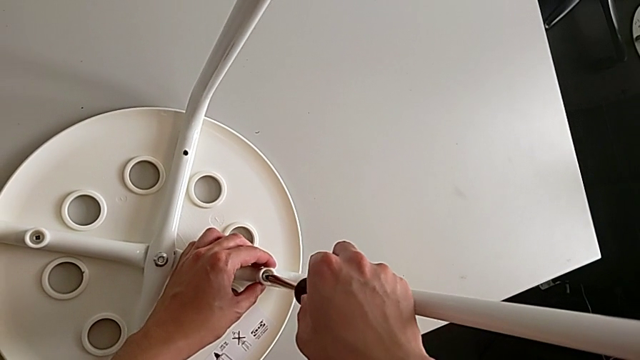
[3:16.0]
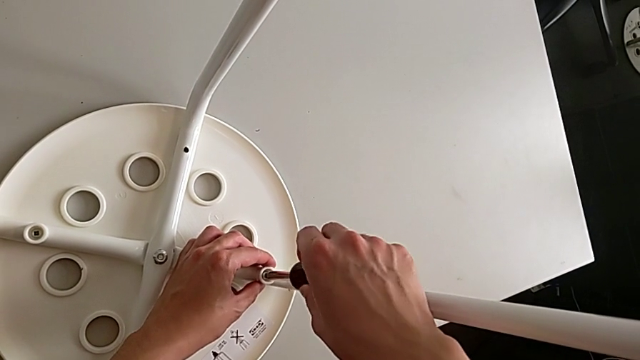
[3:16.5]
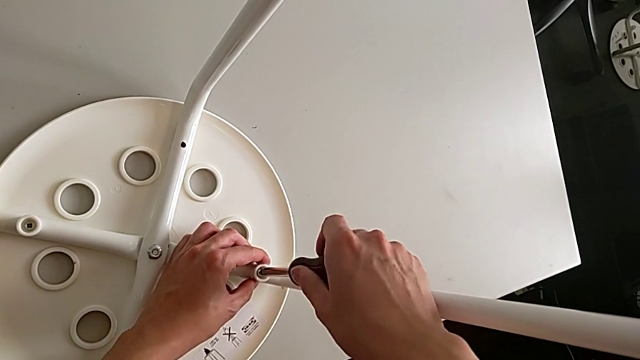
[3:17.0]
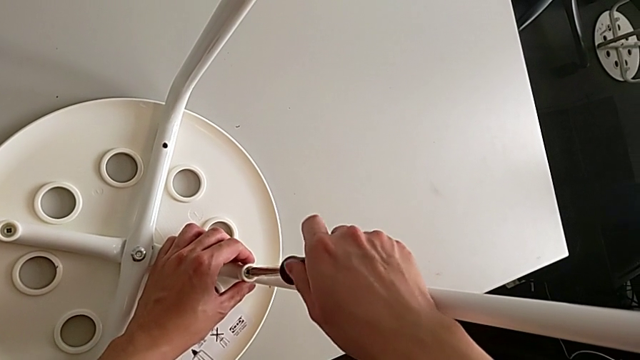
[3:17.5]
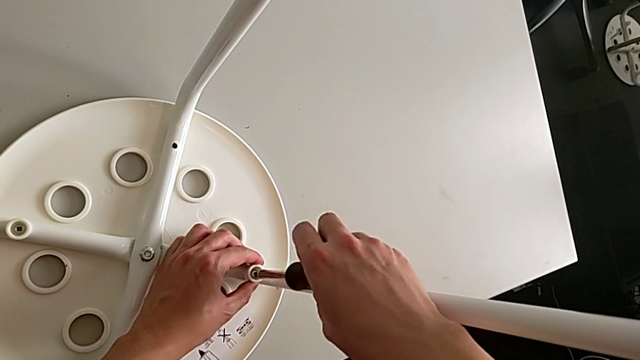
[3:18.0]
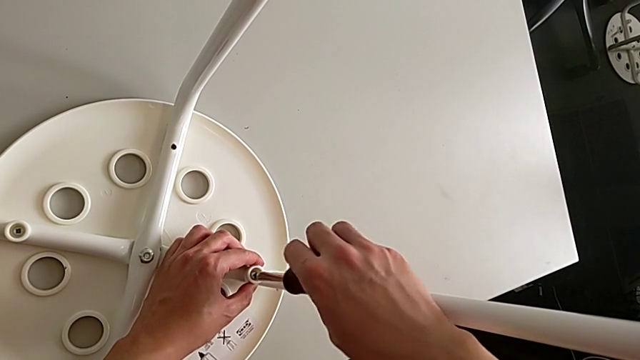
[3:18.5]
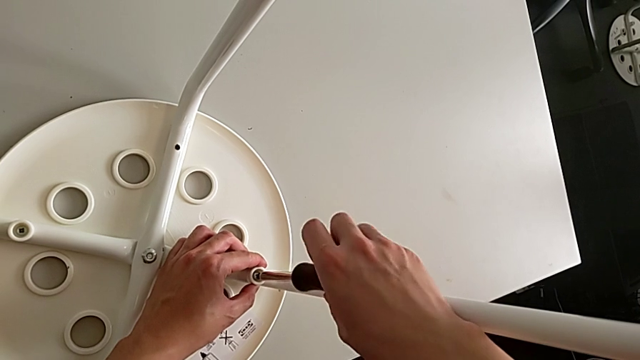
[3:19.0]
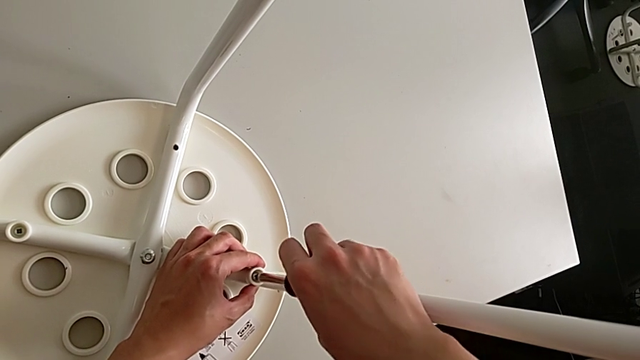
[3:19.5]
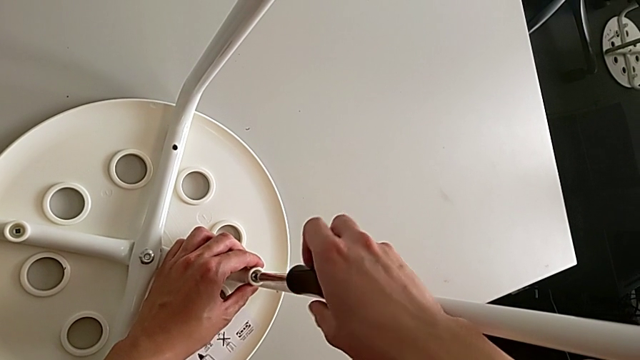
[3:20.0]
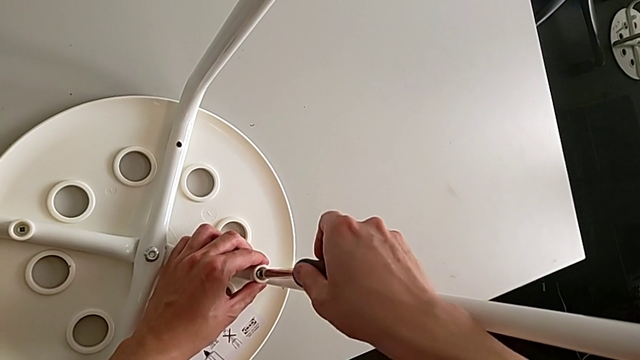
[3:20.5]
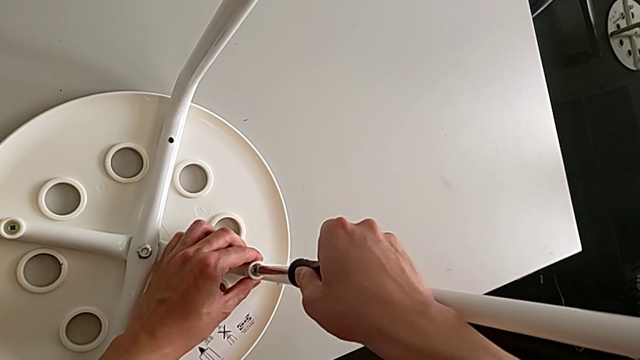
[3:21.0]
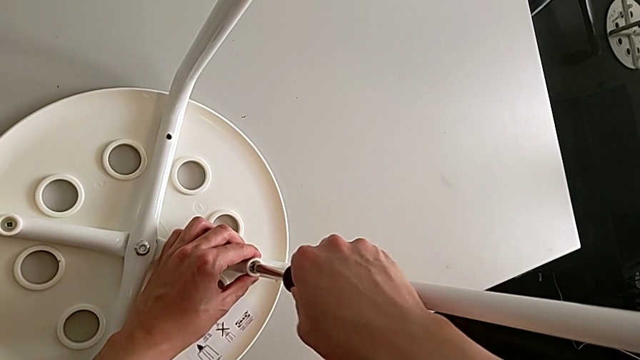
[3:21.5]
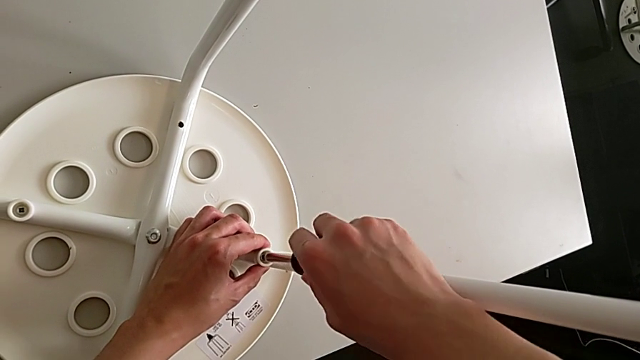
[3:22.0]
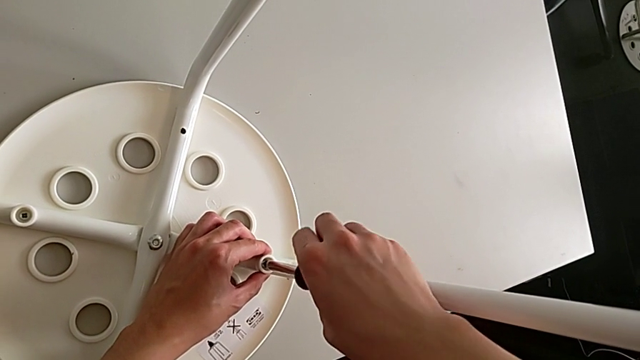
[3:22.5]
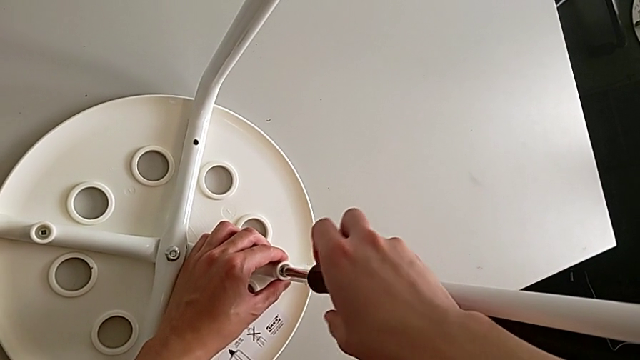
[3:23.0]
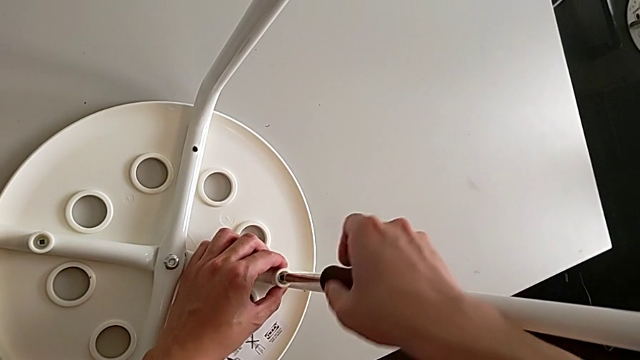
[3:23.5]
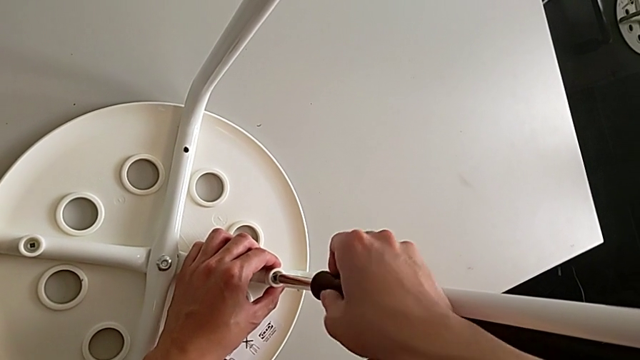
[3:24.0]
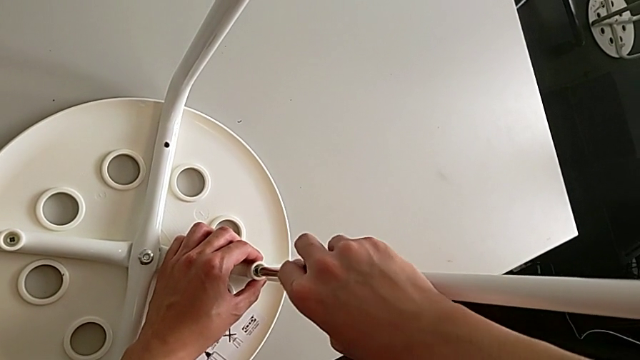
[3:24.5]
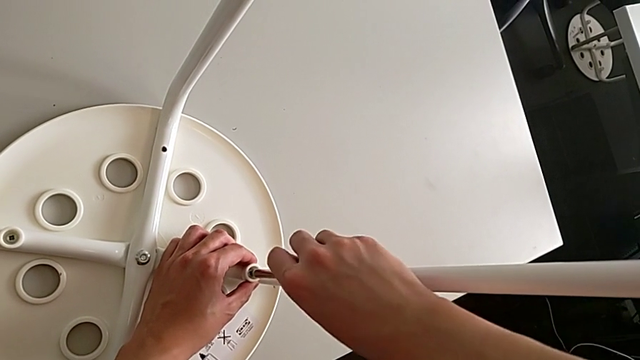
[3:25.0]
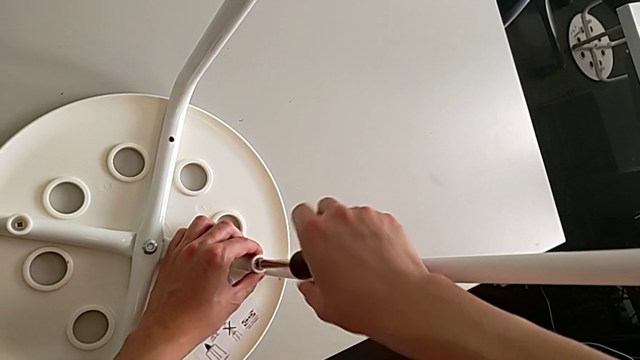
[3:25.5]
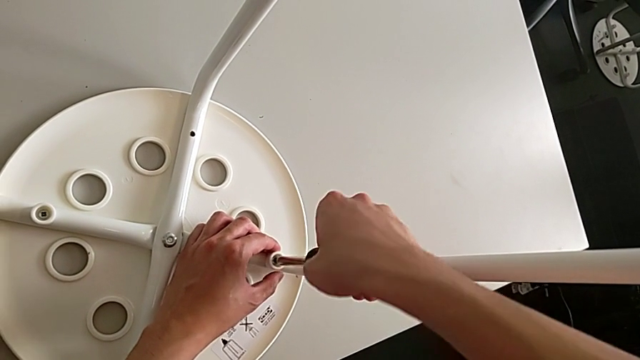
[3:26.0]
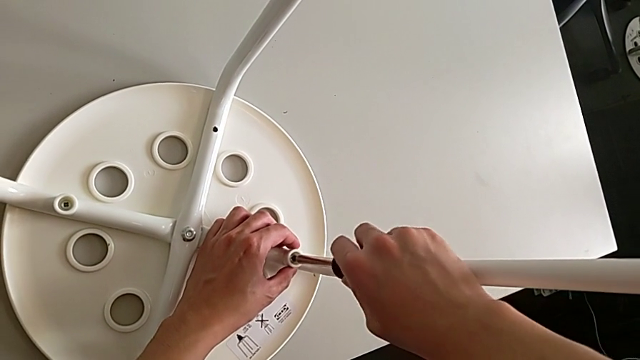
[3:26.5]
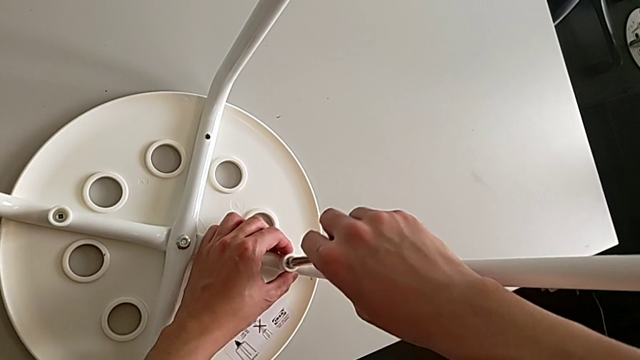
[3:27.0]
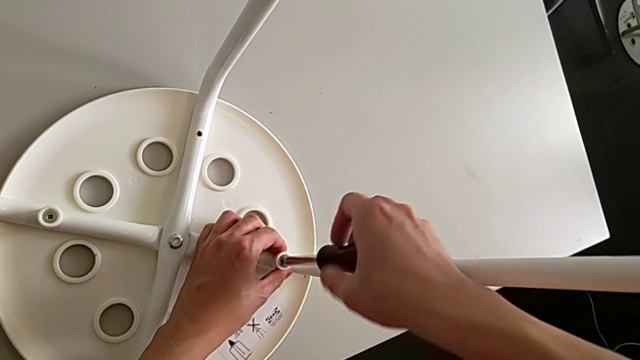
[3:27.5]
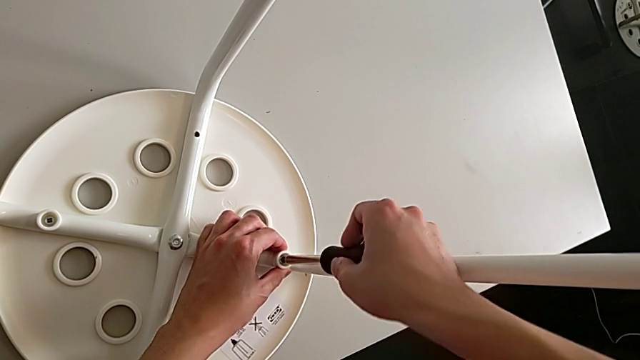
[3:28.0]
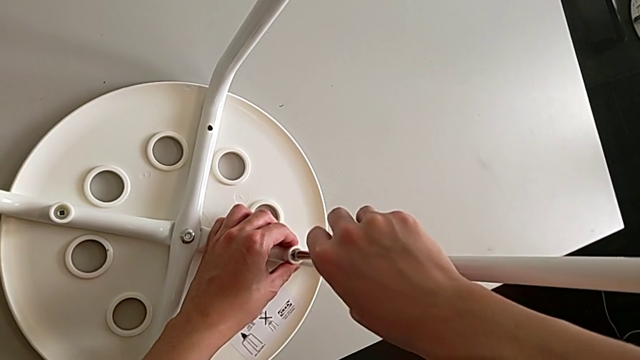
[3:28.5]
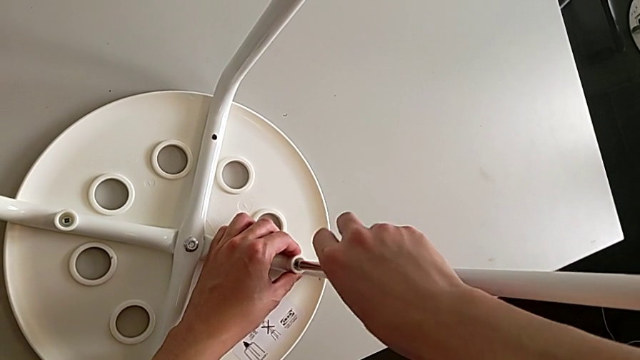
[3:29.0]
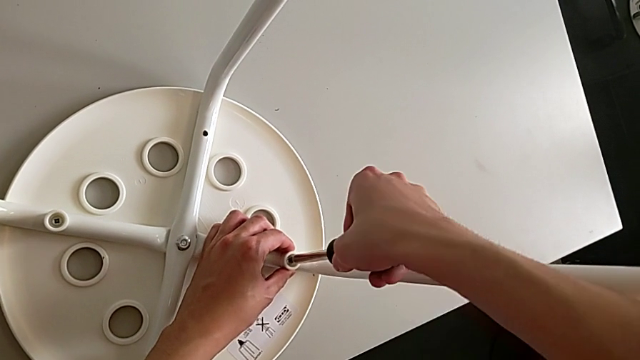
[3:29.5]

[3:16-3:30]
The camera wearer is assembling the seat. They screw the screw.

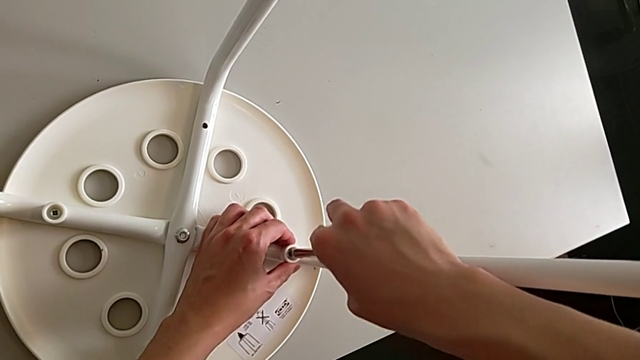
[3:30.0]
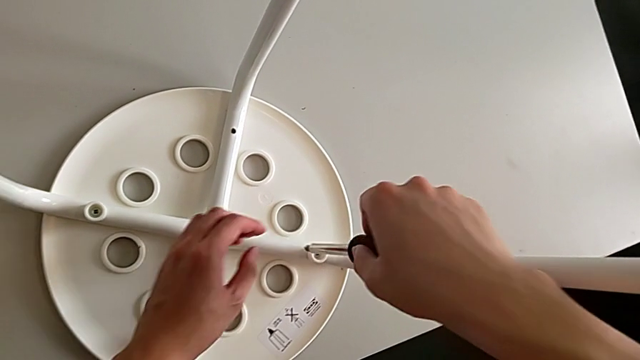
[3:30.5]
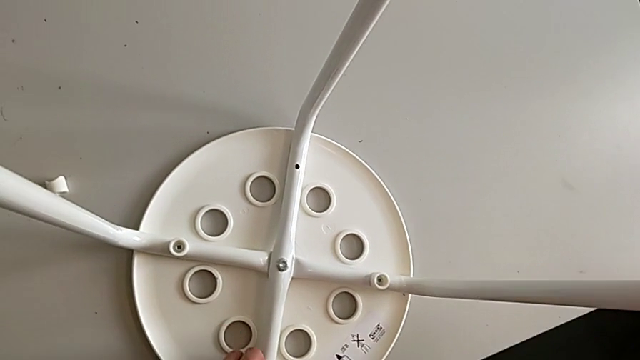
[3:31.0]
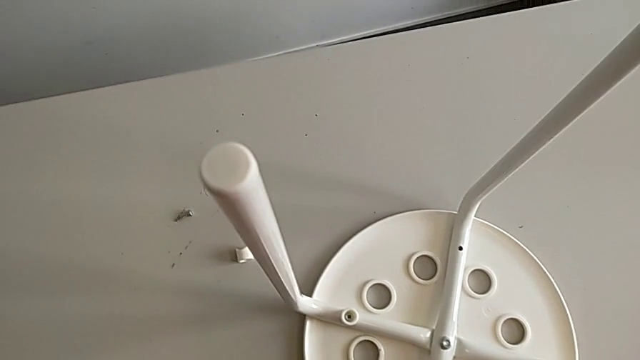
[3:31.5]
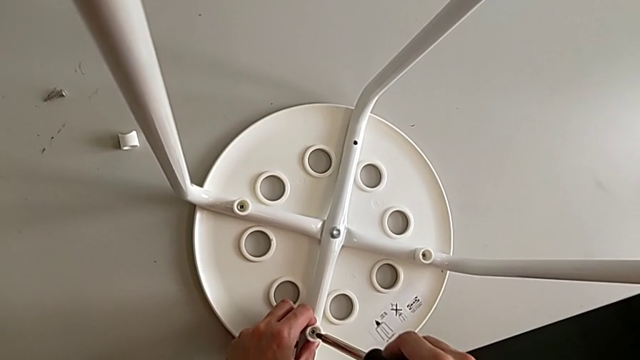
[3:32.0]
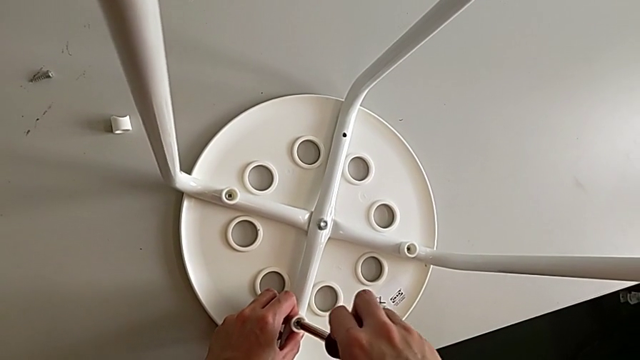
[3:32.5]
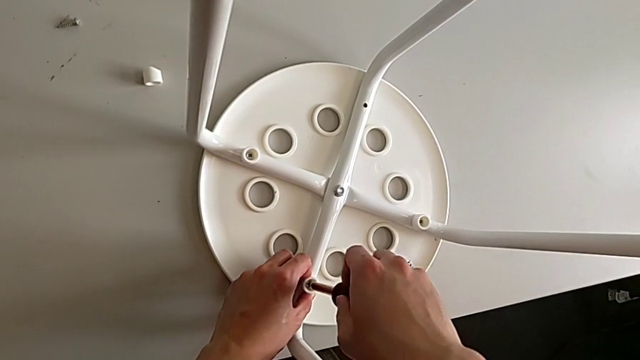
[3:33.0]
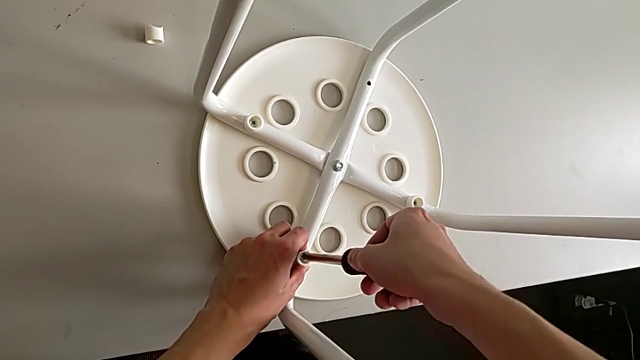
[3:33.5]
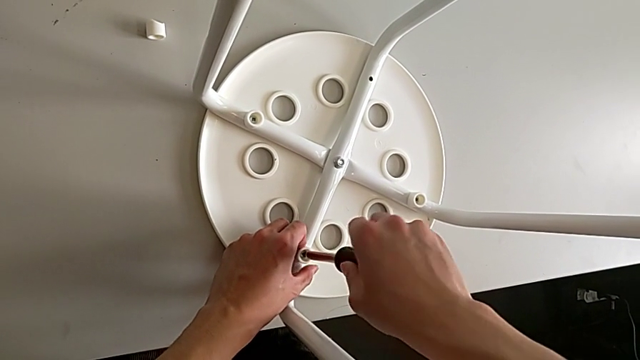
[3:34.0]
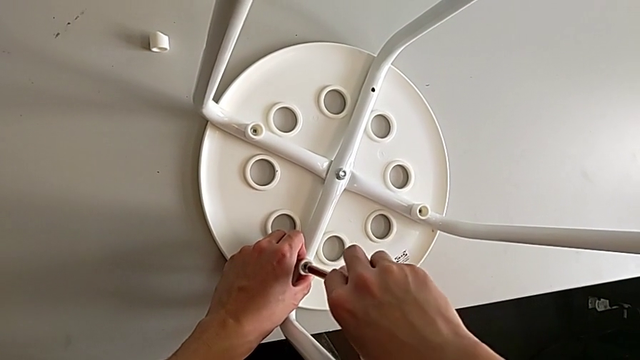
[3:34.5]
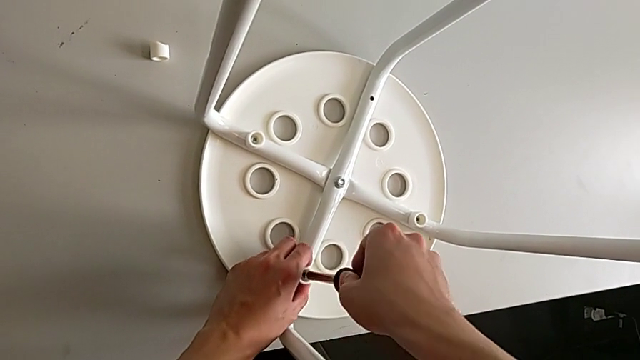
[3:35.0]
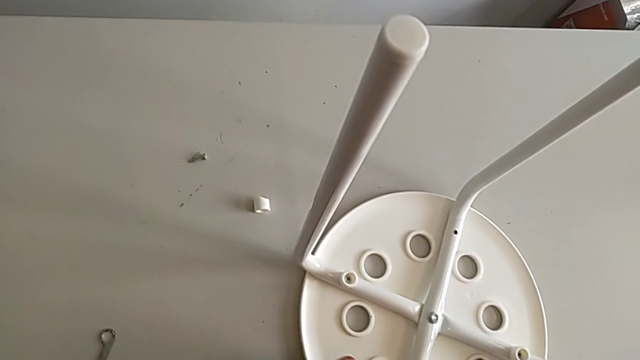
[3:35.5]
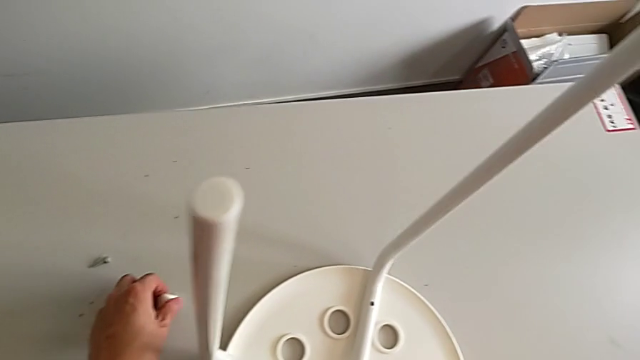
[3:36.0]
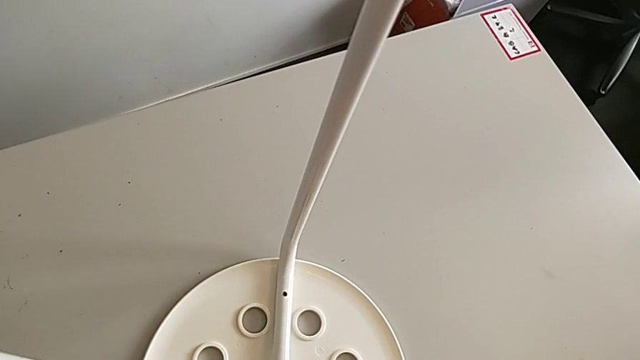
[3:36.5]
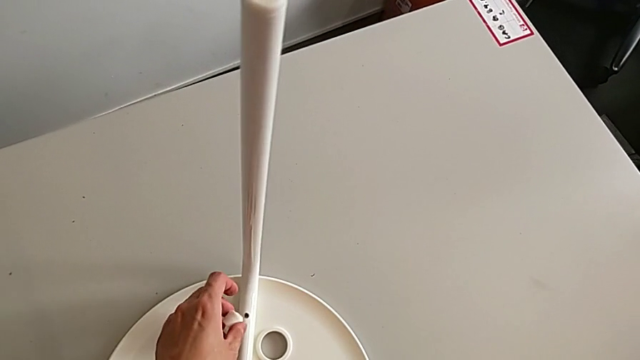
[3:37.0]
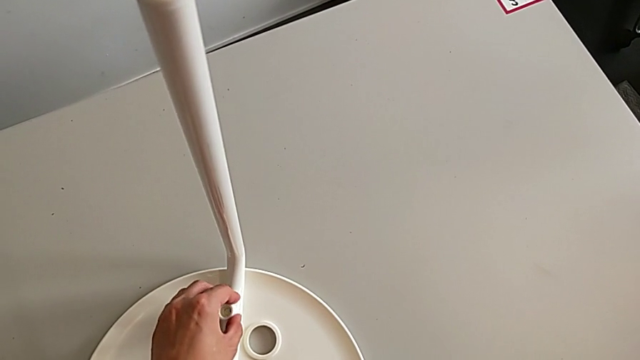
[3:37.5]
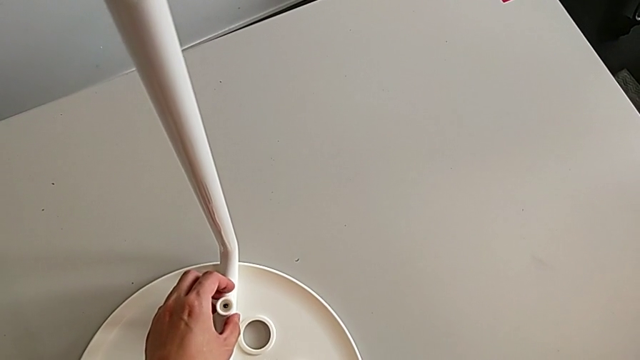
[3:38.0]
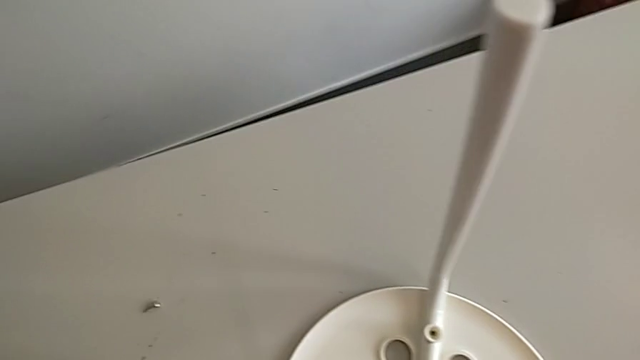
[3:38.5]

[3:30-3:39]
The camera wearer is assembling the seat. They withdraw the screwdriver, approach the screw, insert the screwdriver, screw the screw, withdraw the screwdriver, approach the washer, grab it, place it and approach the screw.
